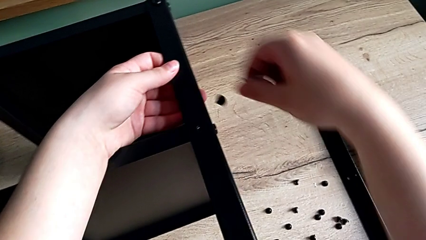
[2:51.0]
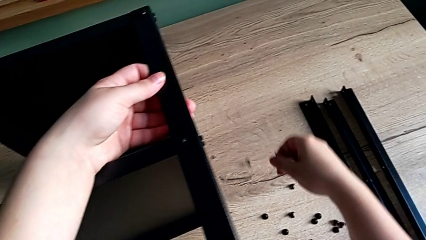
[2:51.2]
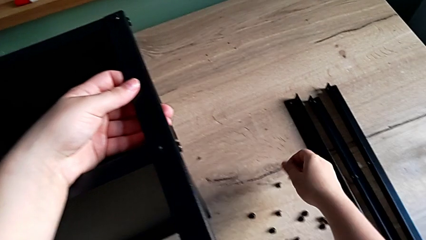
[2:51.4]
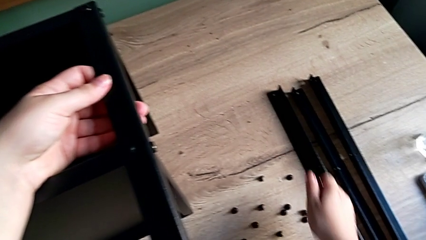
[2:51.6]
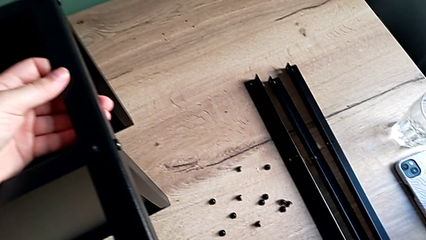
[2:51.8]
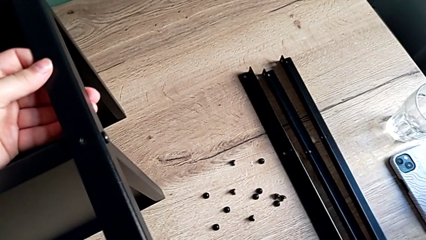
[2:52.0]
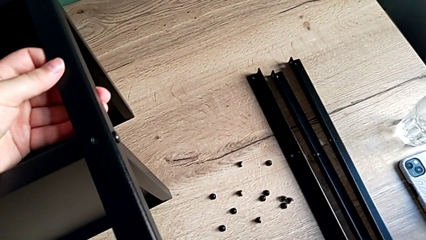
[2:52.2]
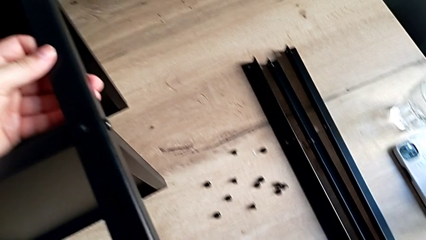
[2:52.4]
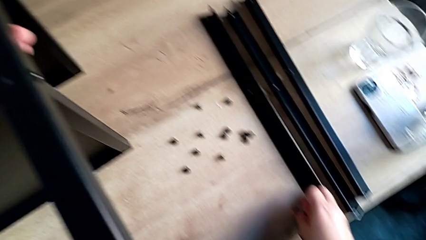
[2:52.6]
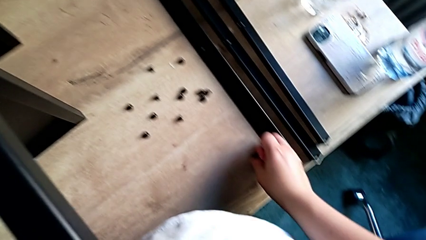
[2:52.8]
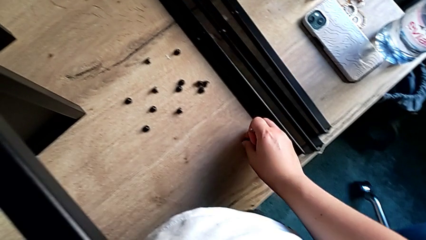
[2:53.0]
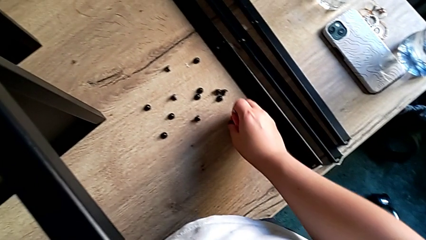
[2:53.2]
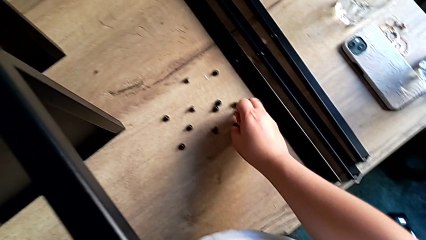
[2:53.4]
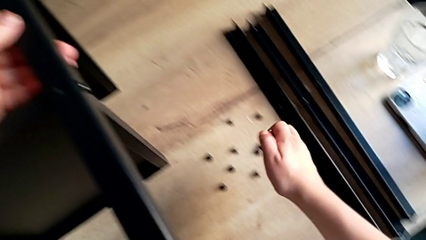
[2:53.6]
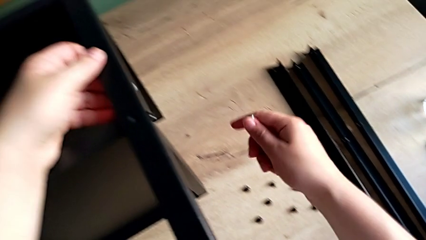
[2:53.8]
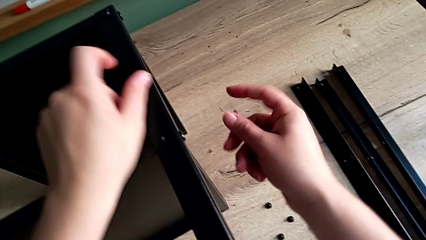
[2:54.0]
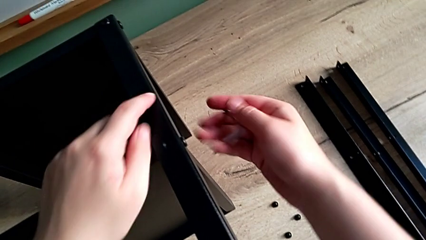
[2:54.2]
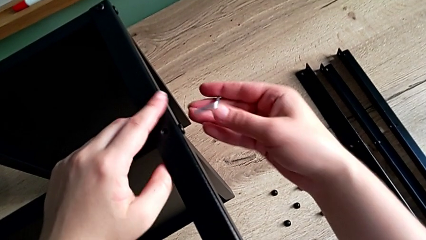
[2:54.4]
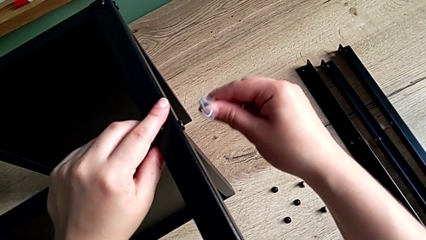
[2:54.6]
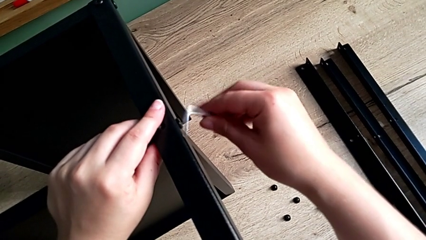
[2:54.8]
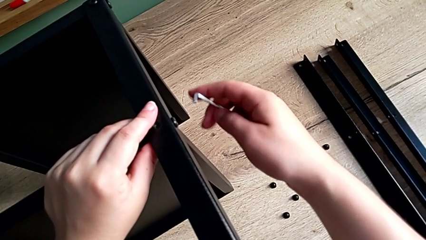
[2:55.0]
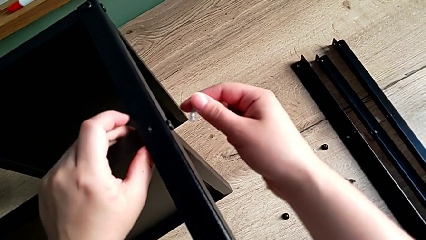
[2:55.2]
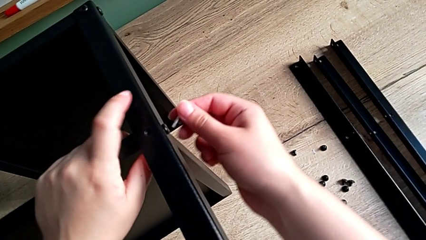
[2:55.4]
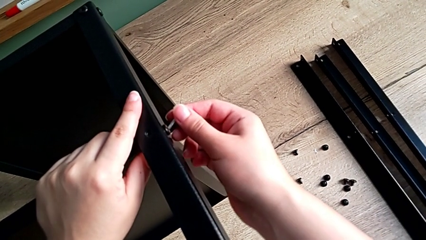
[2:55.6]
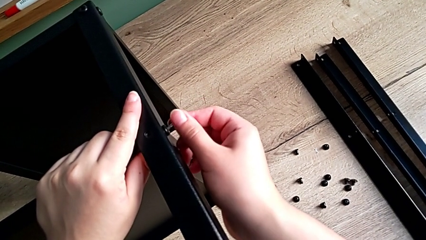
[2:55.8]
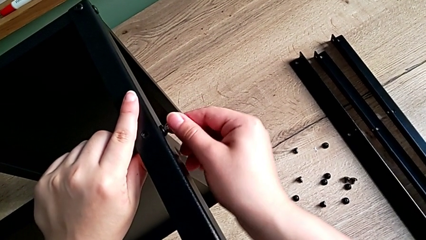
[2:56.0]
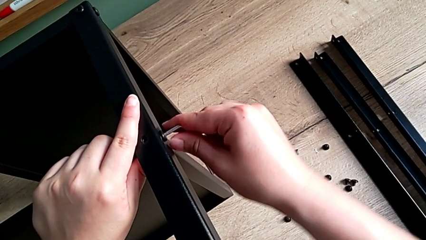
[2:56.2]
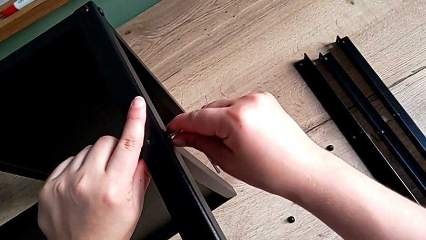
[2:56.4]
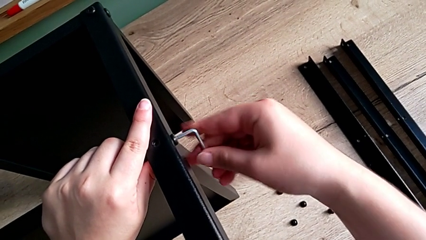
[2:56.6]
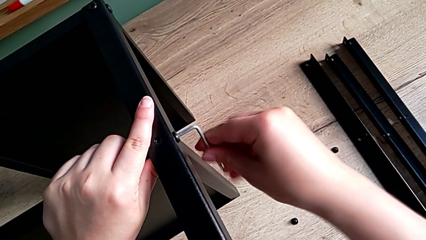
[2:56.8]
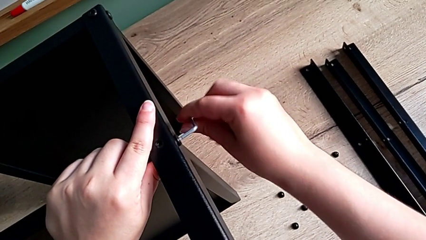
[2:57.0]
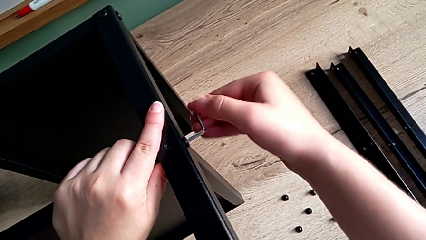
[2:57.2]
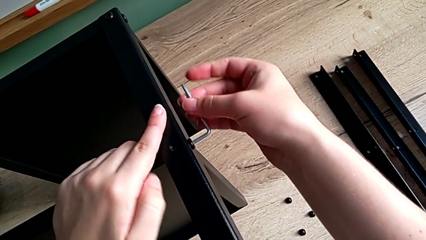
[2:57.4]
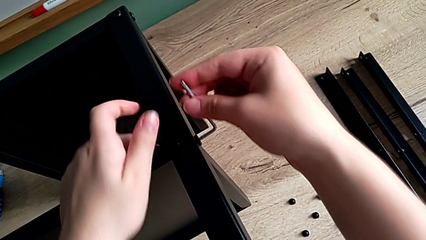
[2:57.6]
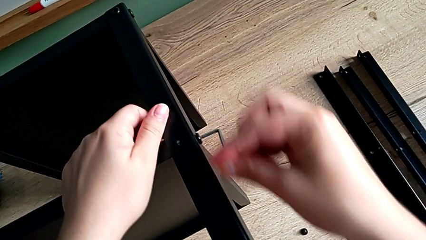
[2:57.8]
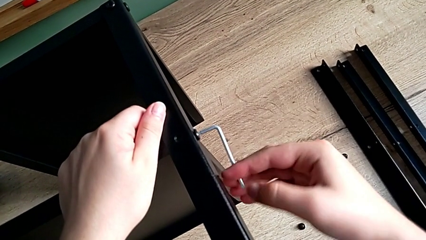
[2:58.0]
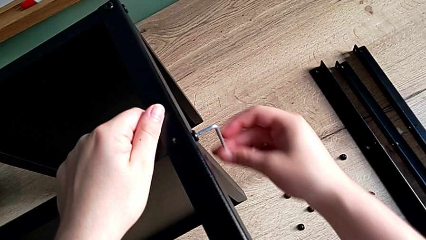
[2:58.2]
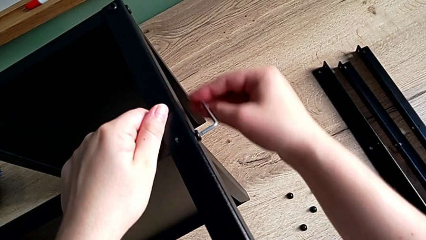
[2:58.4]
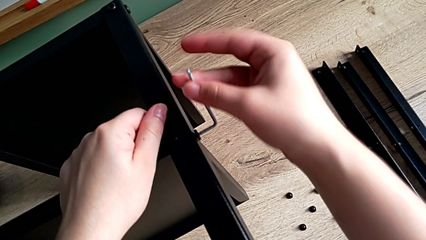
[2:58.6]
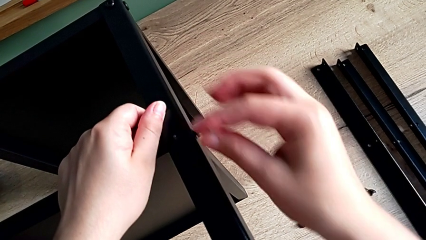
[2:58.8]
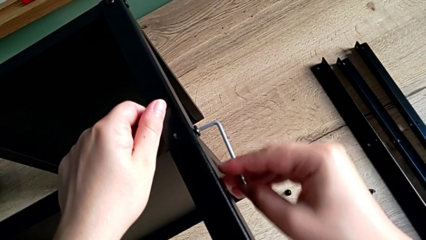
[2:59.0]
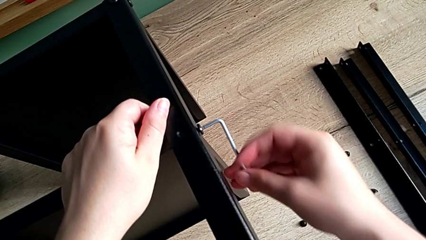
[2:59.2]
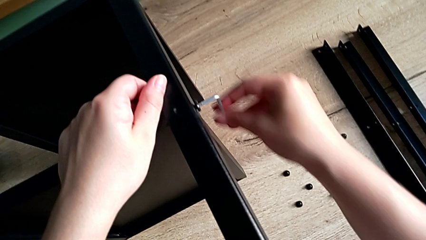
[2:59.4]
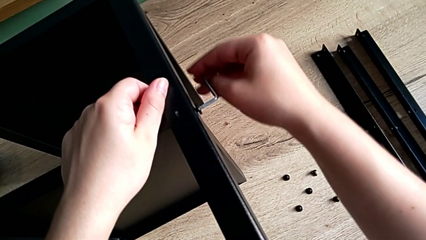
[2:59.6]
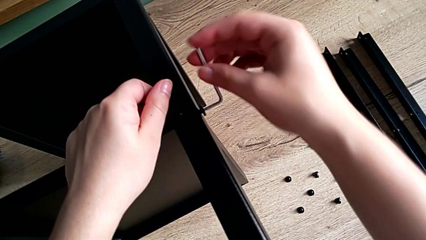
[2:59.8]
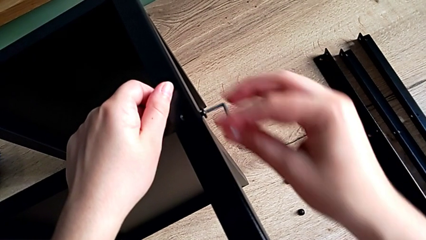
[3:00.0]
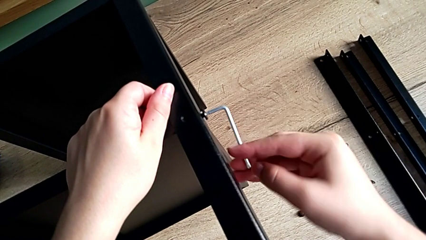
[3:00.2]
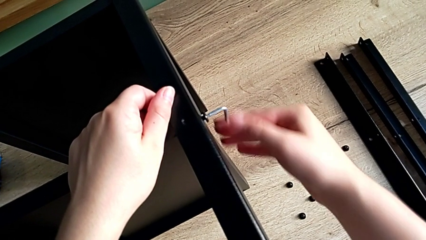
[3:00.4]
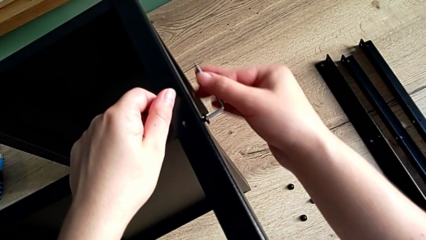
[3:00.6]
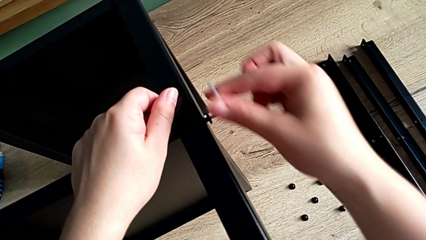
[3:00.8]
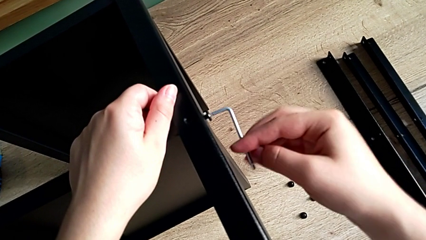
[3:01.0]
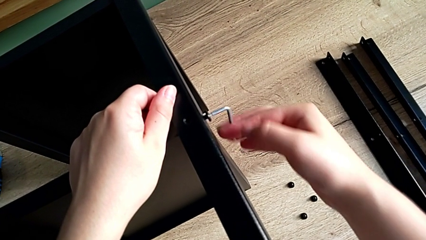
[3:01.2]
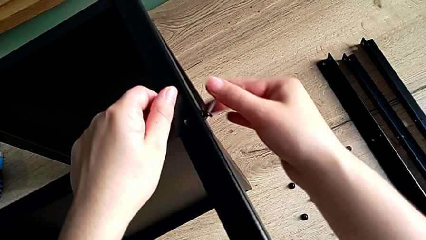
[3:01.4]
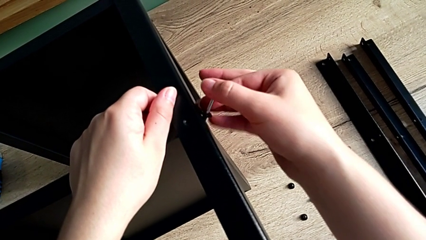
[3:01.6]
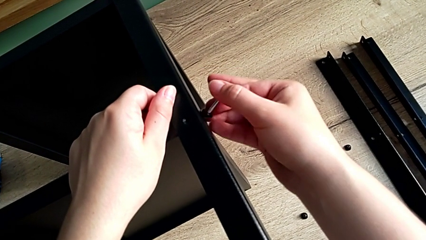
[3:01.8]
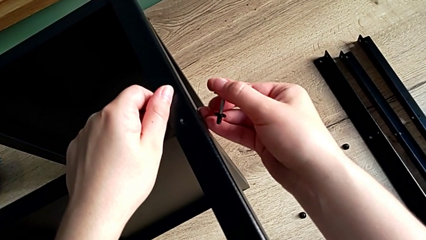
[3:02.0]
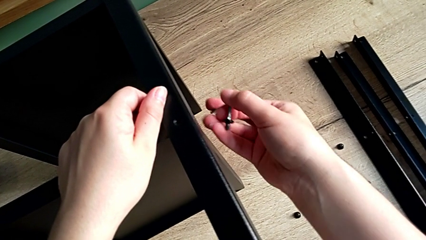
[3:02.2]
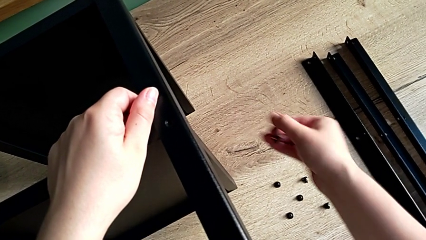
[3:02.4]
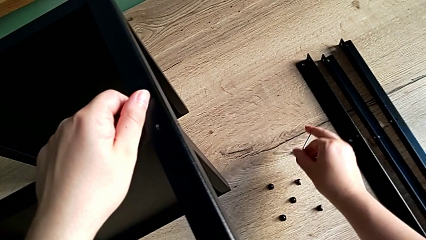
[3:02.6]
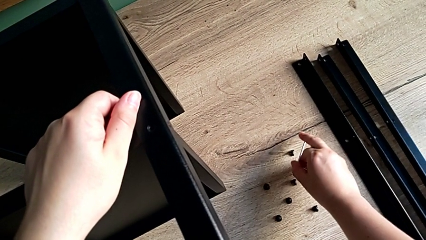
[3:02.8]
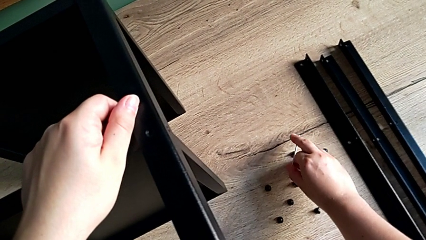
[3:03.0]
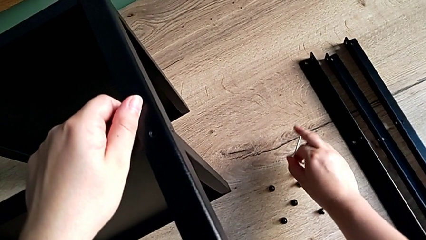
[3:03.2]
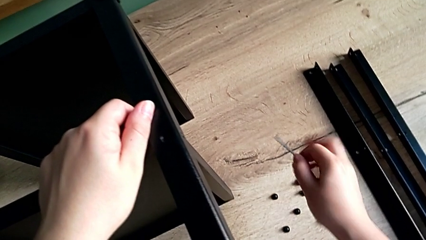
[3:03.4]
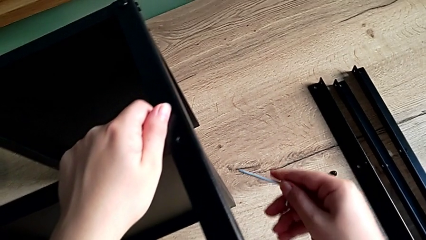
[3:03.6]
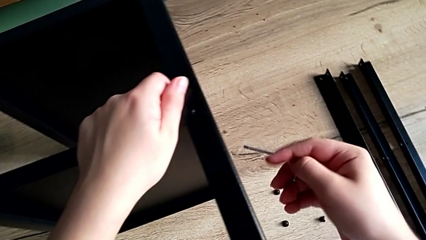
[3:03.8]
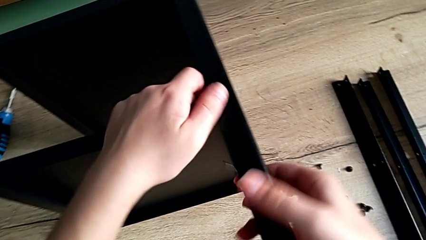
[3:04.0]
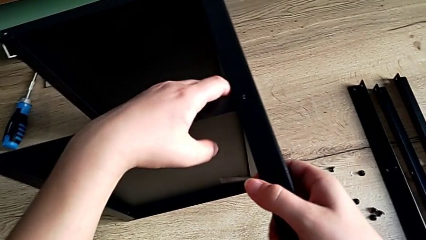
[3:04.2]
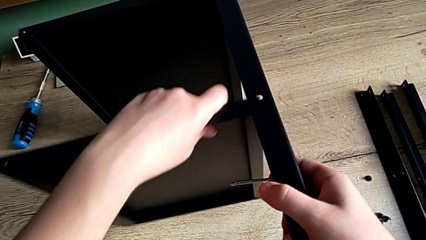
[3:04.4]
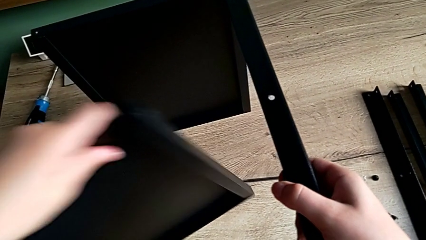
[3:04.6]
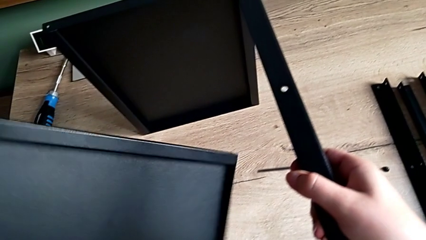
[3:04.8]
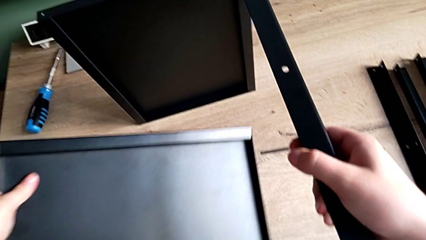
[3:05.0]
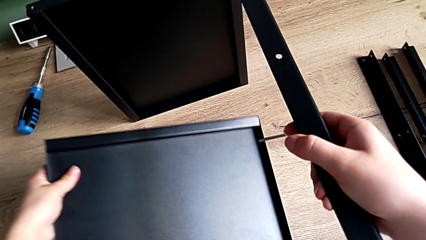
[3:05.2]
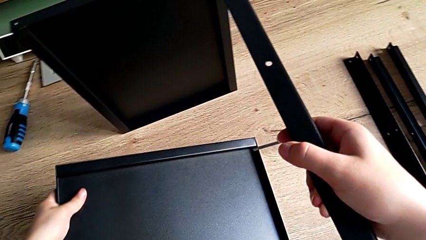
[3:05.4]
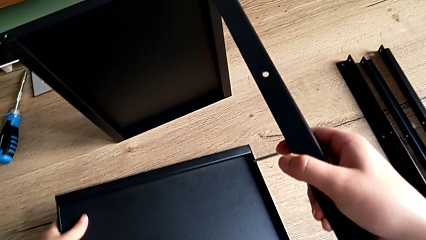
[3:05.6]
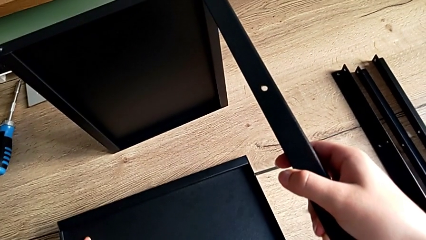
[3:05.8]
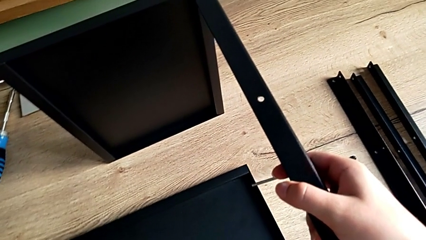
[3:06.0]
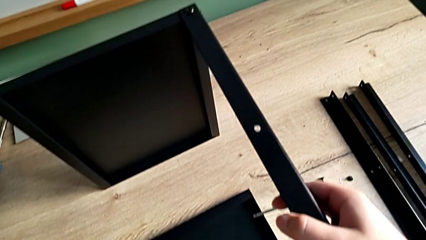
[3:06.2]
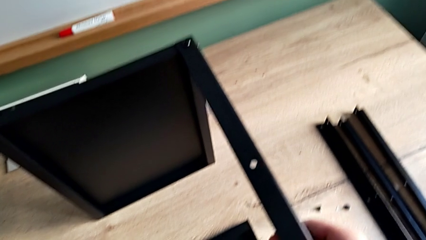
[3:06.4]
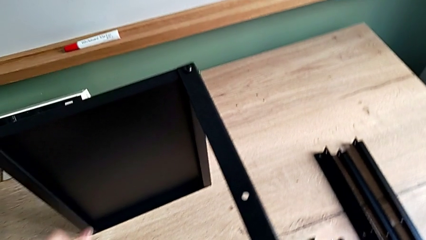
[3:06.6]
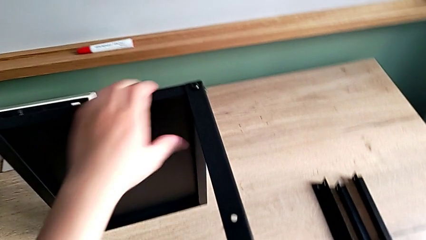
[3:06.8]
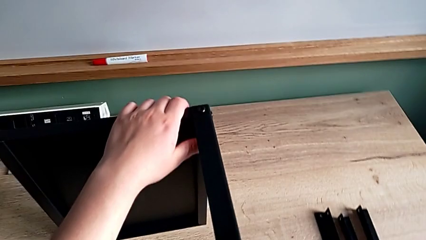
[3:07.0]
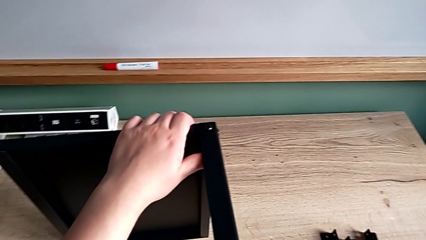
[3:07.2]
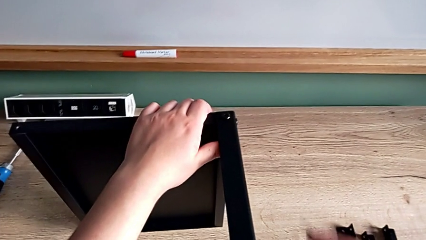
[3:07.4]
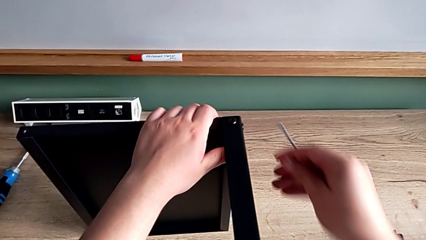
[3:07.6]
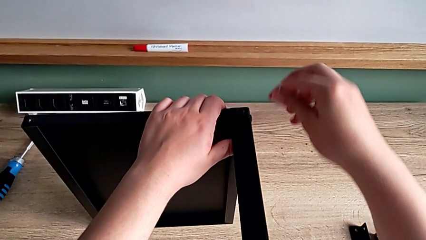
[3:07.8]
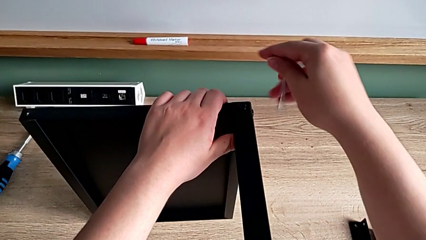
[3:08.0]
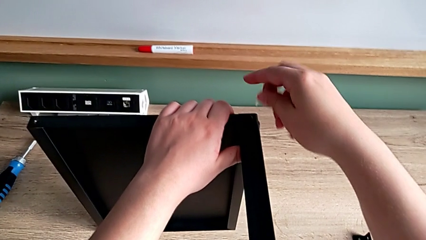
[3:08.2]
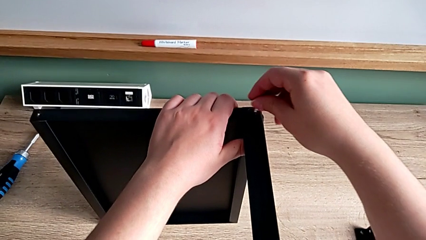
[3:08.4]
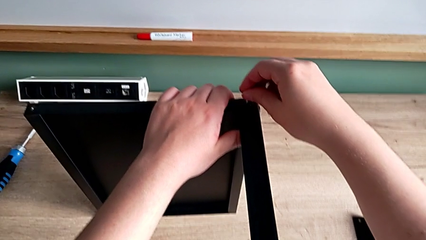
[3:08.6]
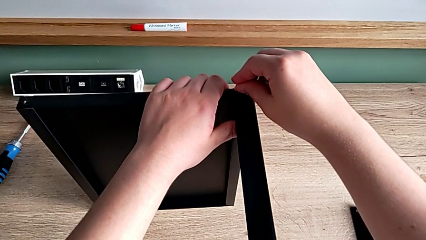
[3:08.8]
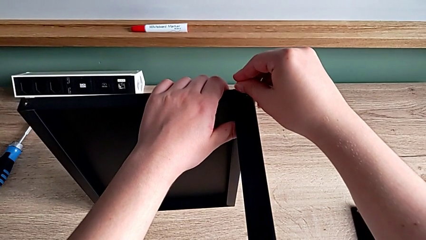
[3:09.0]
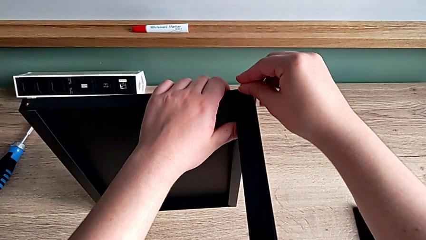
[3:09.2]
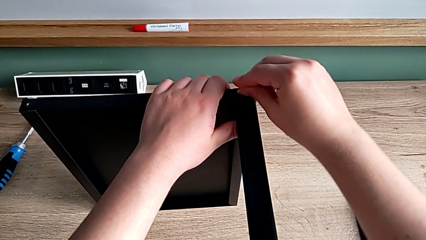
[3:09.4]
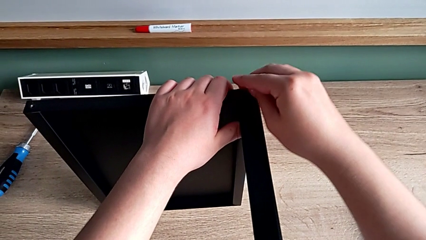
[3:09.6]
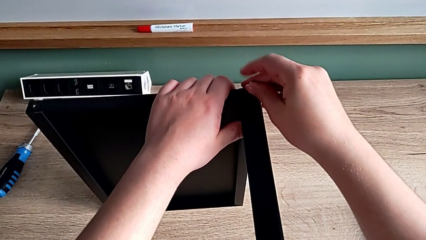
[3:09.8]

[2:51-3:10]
The camera wearer is disassembling the fourth leg. They wrongly drop the hex socket head, grab it and align it. They rotate the Allen wrench, insert it, unscrew the hex socket head, disassemble it and place it. They disassemble the bottom tray and place it. They rotate the Allen wrench and insert it.
